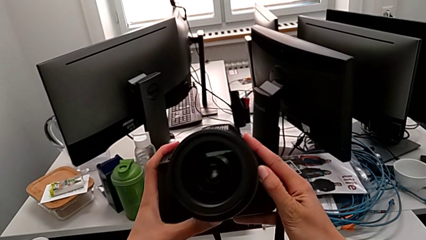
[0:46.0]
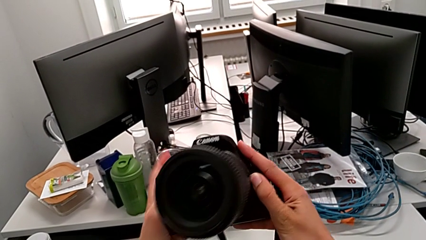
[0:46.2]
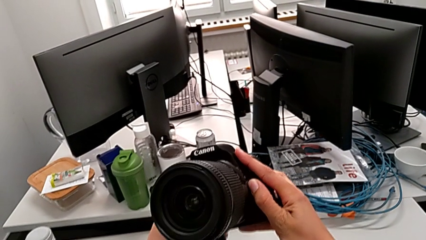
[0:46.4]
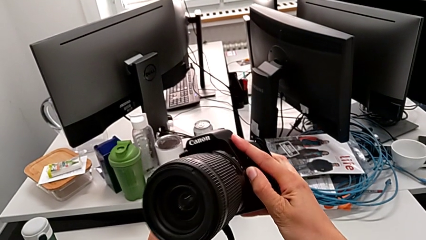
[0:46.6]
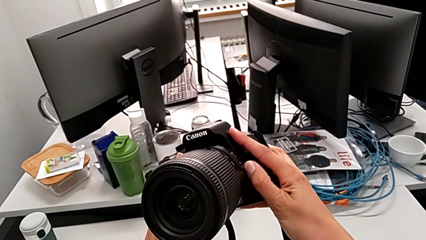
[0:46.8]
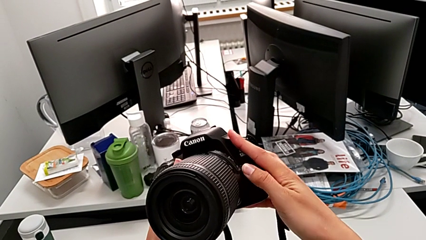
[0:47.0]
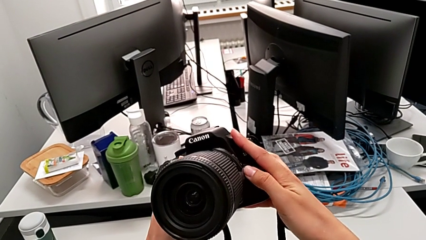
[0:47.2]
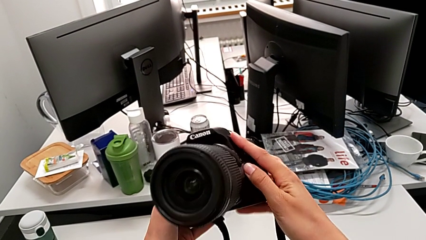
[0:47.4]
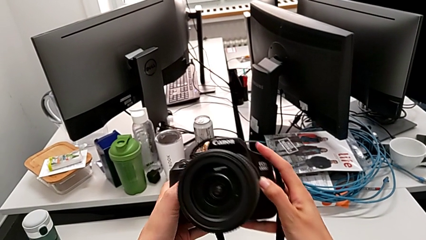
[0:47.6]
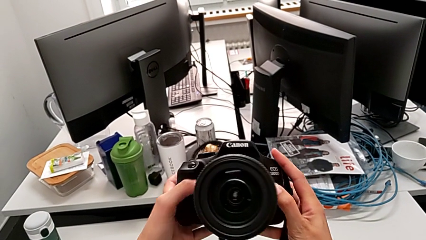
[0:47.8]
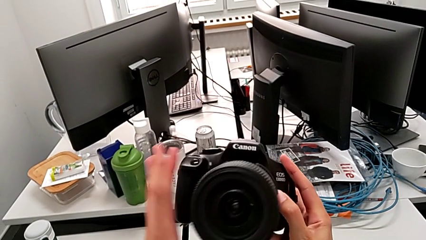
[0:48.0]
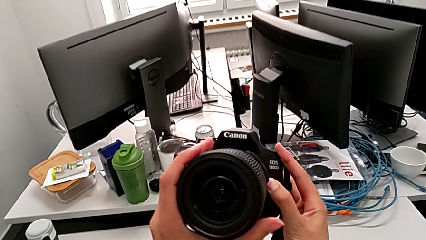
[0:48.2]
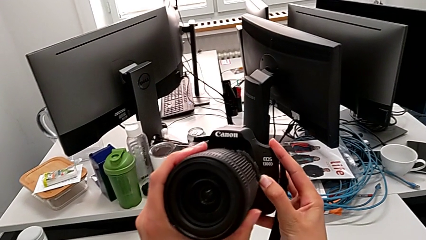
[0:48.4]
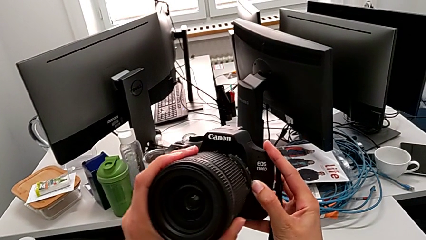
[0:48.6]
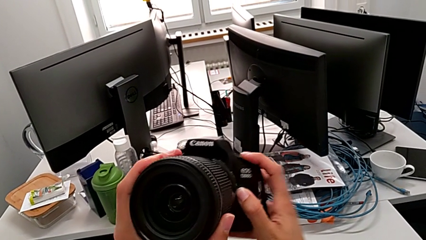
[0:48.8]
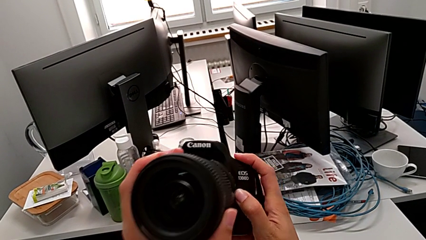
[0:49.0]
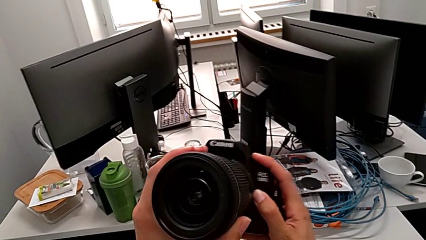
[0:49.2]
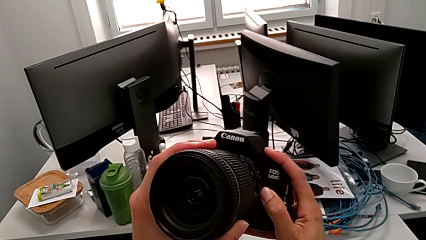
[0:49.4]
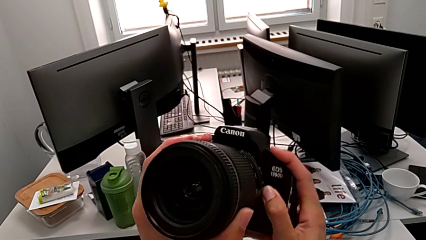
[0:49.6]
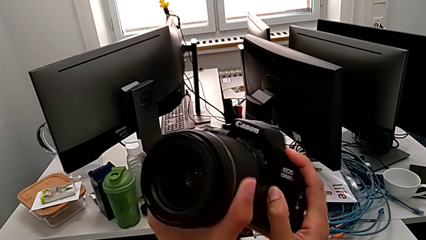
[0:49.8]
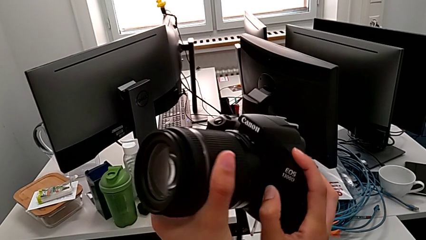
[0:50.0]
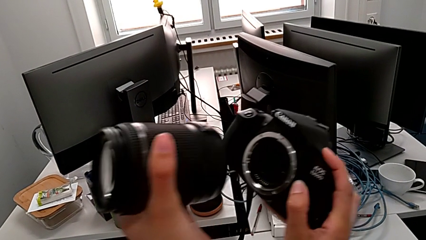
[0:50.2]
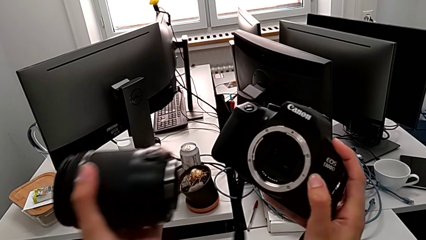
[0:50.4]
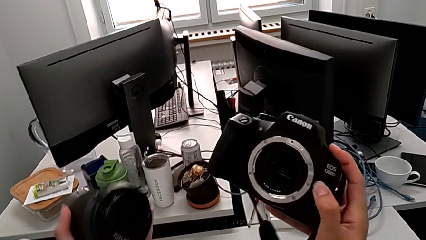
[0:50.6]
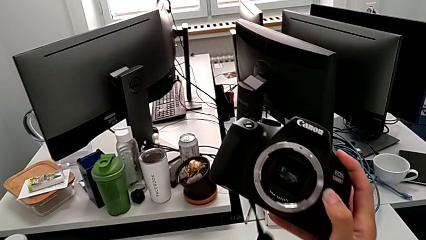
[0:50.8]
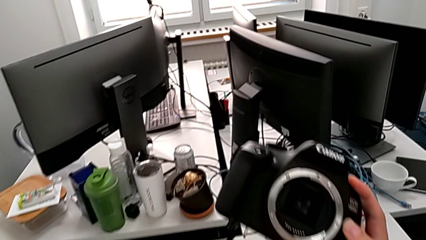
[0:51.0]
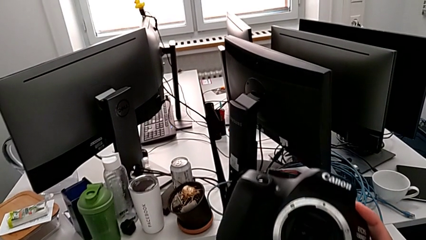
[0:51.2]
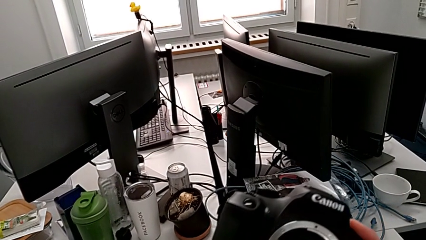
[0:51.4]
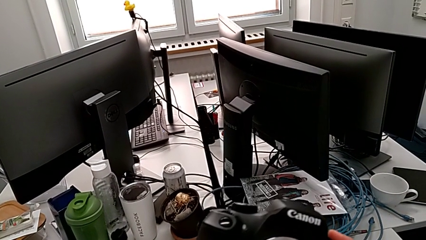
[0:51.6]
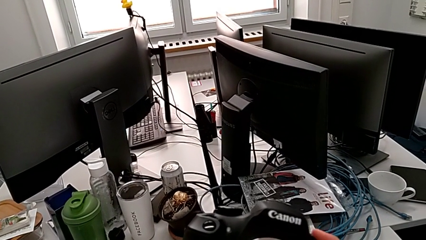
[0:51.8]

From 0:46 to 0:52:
The camera wearer is detaching the lens of the DSLR. They press the release button with the right hand, rotate the lens with the left hand and withdraw it with the left hand.

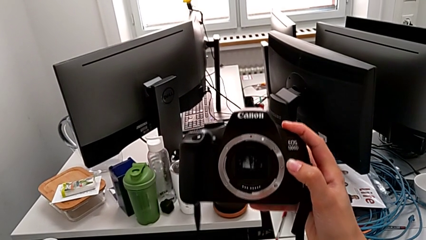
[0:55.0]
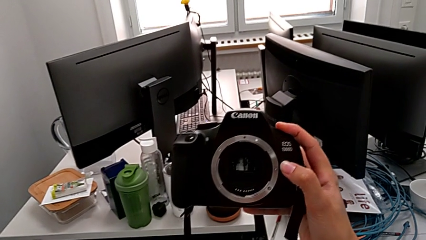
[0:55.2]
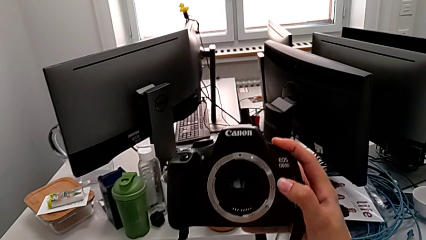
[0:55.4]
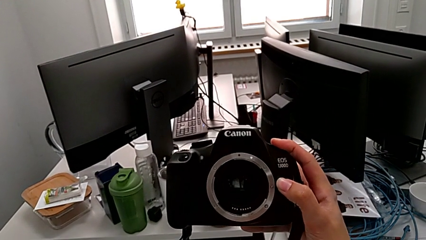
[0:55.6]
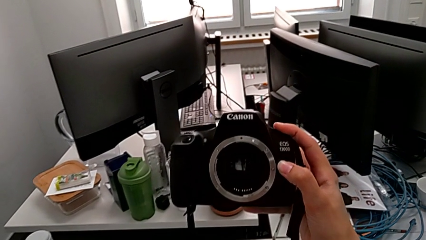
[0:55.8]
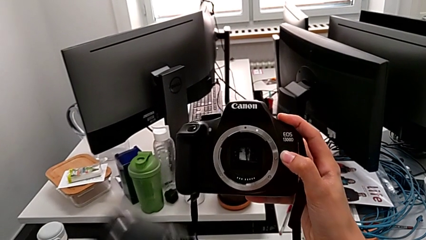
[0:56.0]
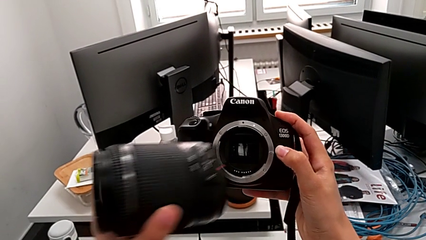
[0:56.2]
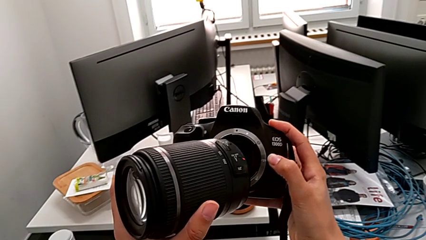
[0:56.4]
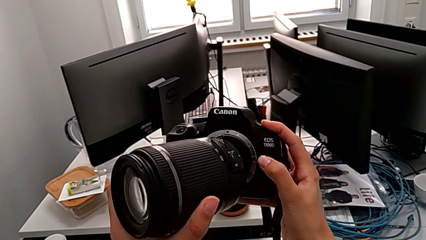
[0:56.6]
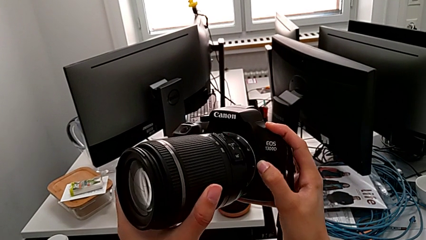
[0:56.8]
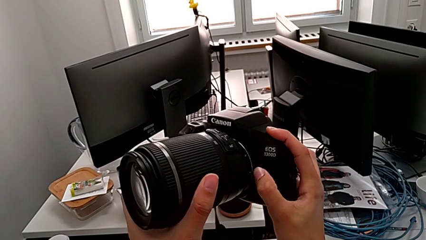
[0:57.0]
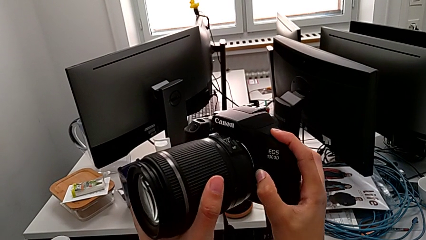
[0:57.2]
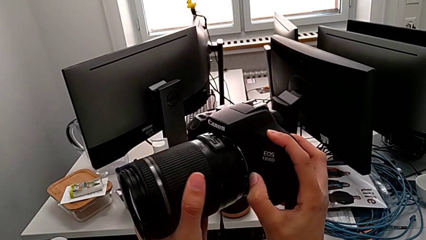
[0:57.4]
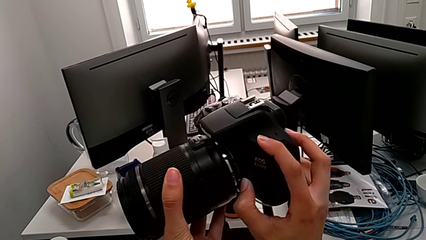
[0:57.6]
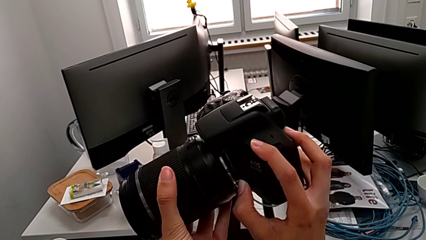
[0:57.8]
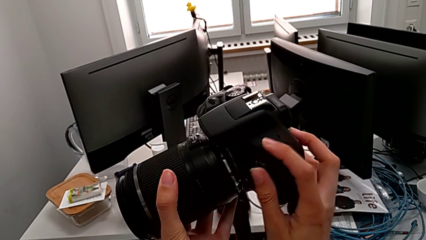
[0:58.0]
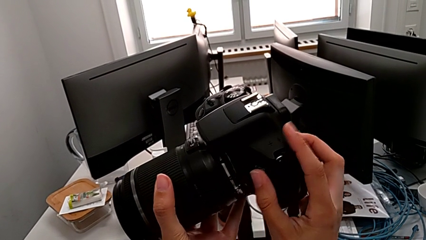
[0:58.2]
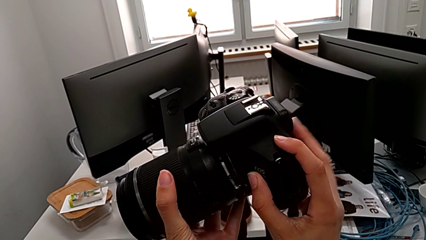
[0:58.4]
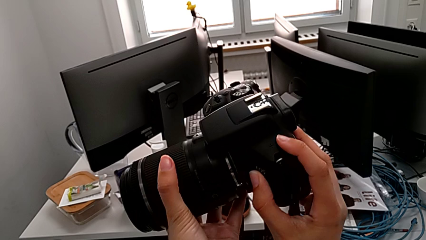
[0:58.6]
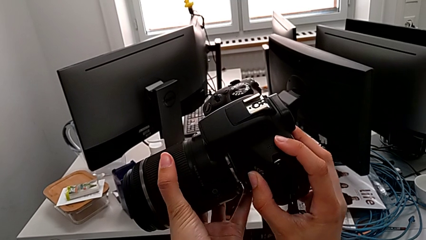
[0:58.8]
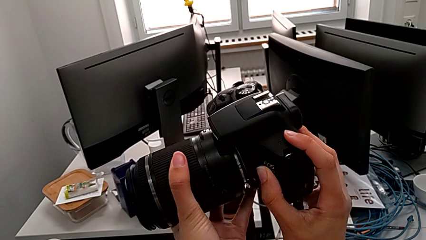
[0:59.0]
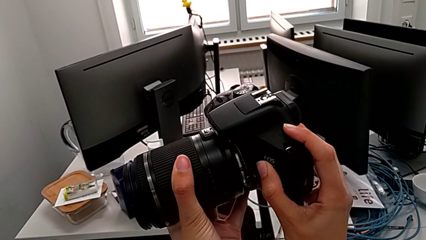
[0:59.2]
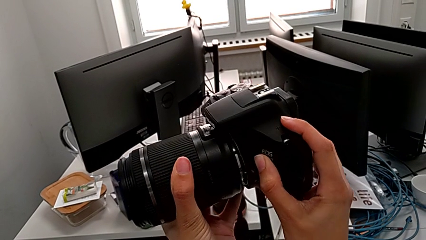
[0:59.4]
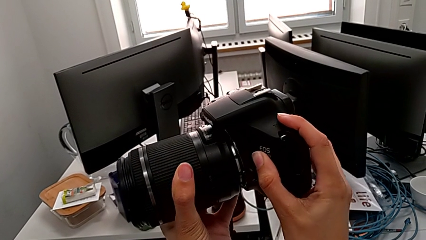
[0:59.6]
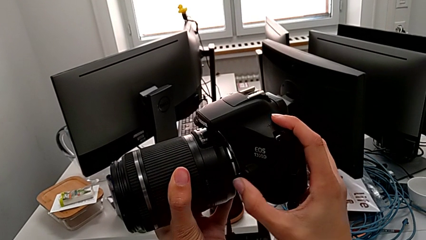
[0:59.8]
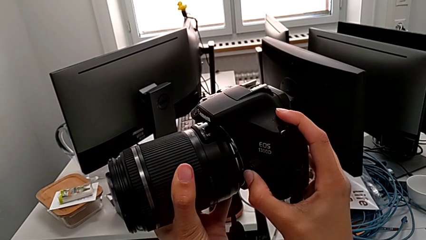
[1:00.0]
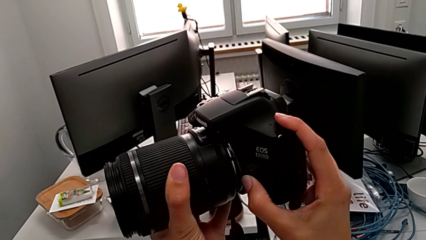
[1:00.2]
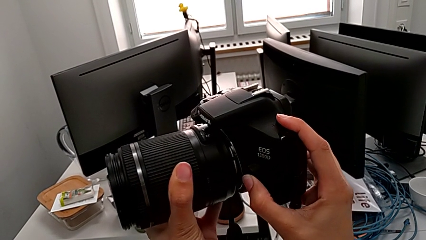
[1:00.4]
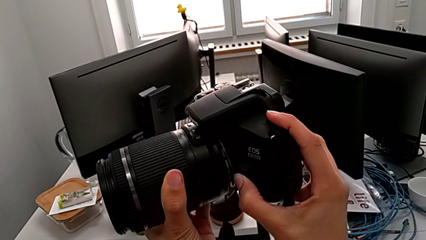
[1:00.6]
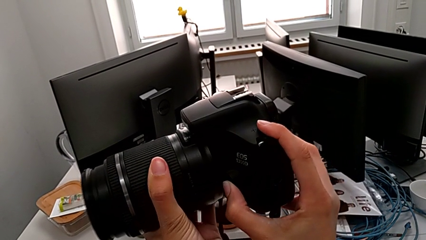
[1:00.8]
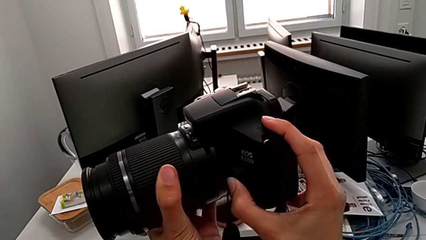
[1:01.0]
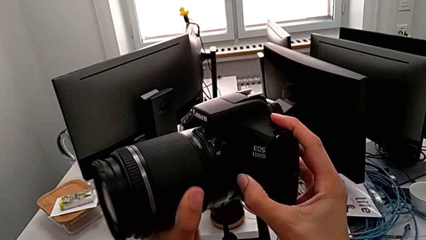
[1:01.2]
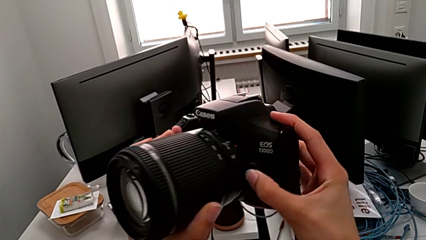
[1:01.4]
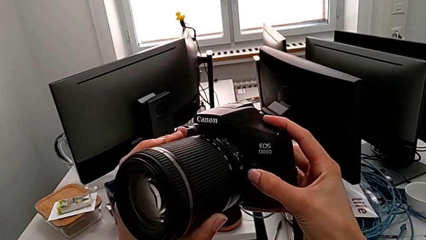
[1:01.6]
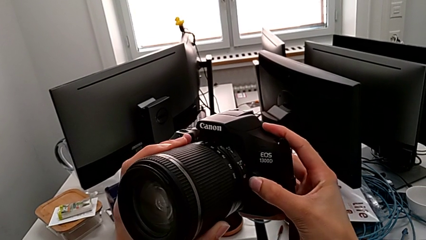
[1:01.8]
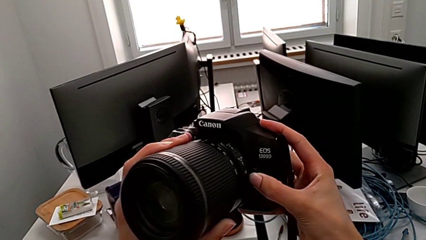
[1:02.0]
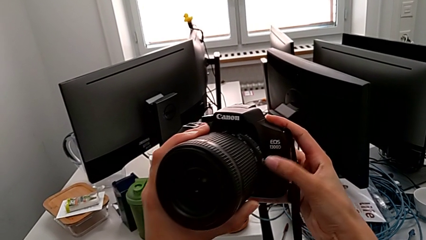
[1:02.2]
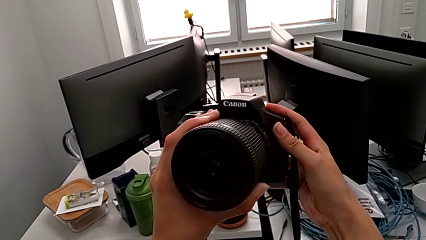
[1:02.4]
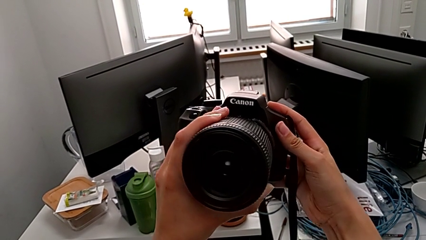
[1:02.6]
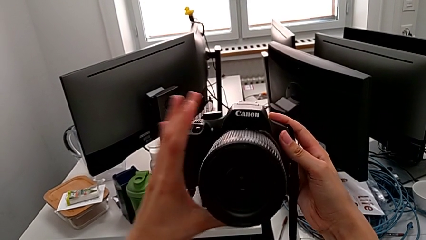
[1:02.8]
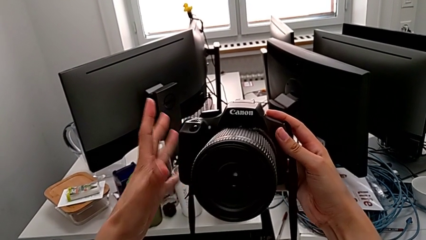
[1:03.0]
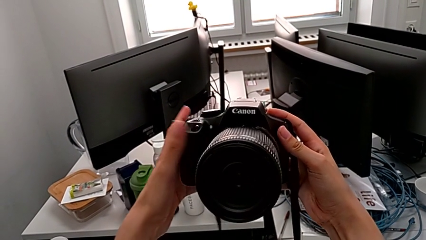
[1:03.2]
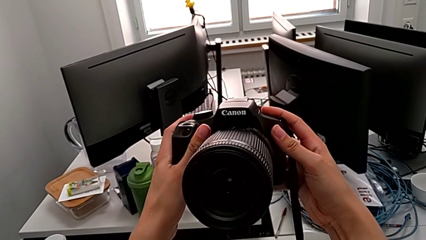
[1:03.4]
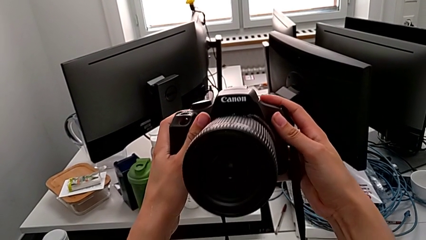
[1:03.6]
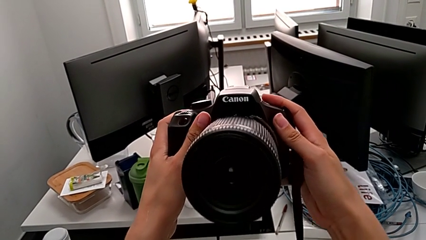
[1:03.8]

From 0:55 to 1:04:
The camera wearer attaches the lens to the DSLR. They lift the lens, insert it, press the release button with the right hand, insert the lens and rotate it.

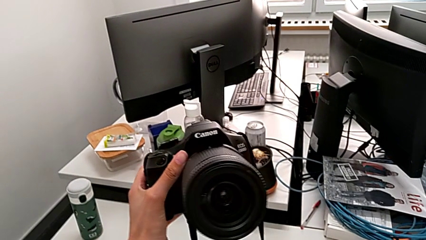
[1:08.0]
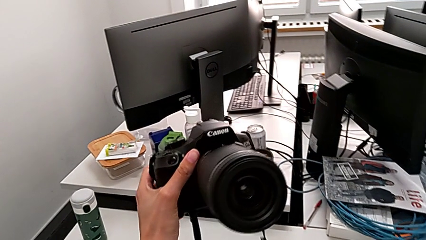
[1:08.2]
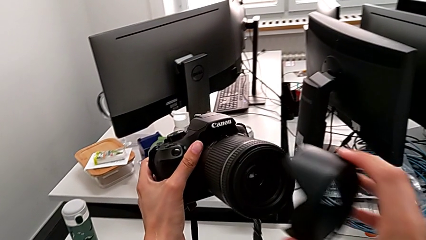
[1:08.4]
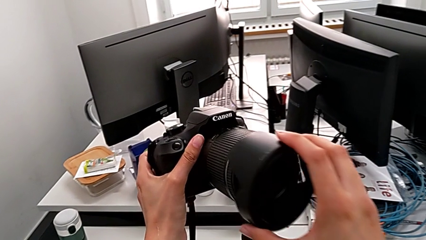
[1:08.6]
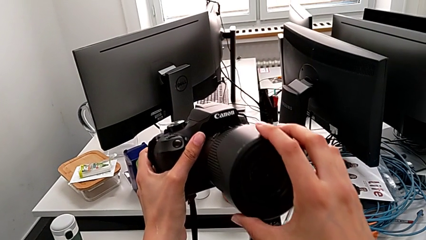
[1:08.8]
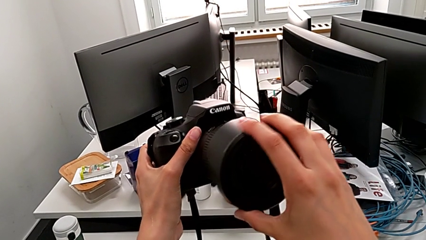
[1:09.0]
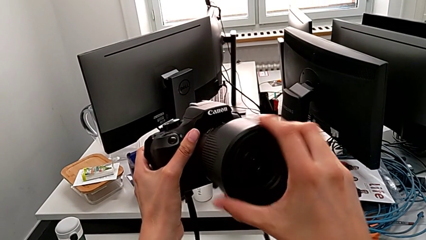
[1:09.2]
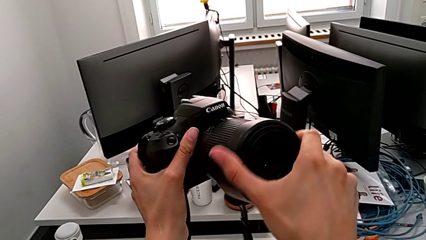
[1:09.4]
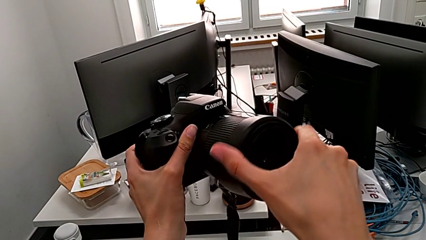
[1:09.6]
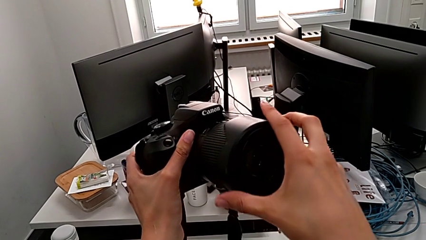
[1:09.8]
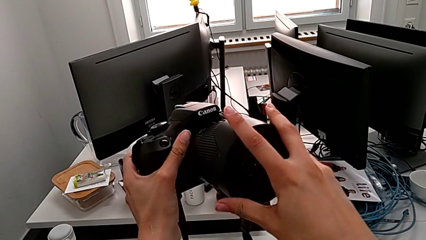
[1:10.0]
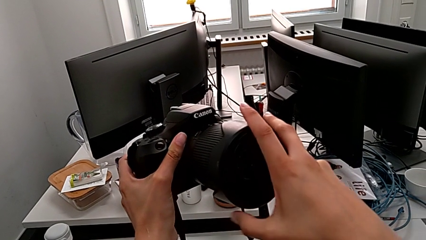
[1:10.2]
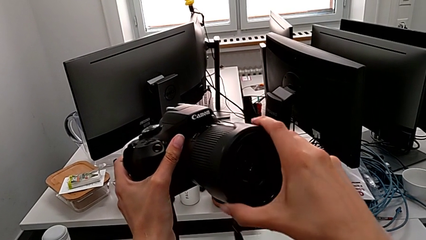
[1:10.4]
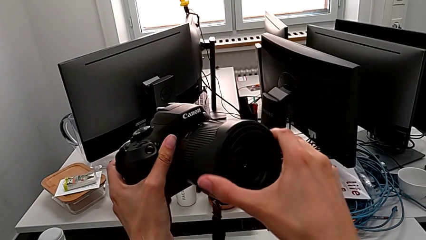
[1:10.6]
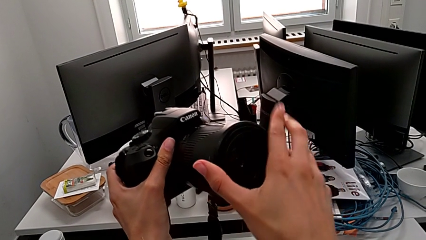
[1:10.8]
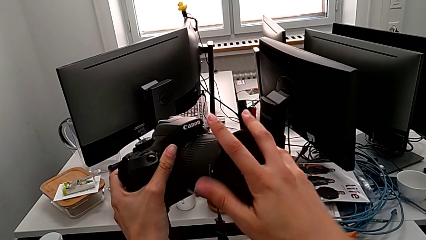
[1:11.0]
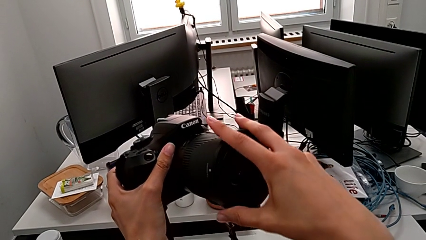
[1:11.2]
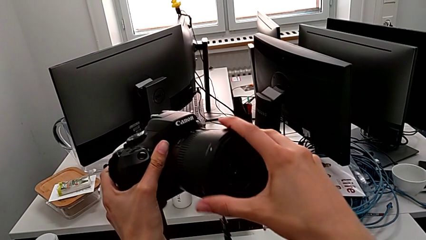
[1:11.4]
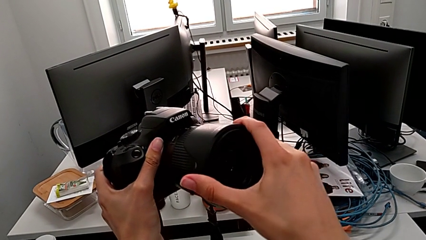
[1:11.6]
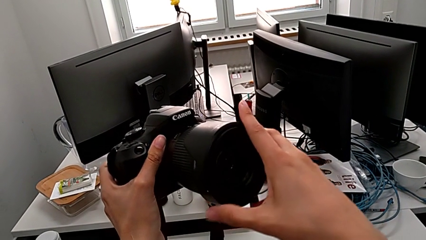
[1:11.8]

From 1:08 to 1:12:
The camera wearer is attaching the lens cover and the lens hood to the DSLR. They lift the lens cover, insert it and begin to rotate it.
